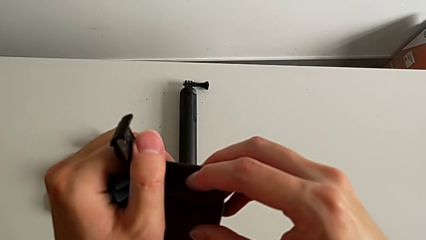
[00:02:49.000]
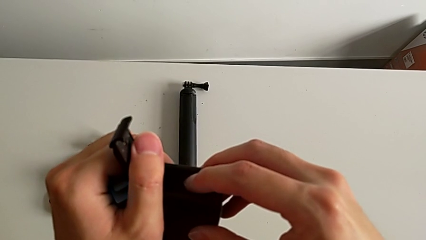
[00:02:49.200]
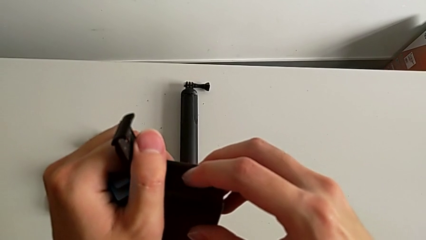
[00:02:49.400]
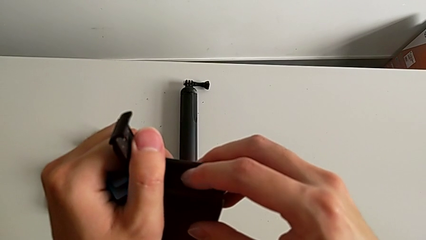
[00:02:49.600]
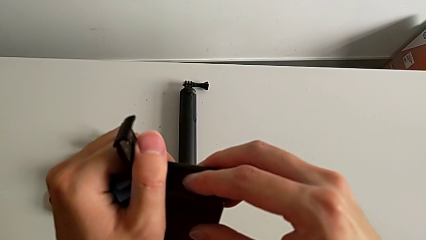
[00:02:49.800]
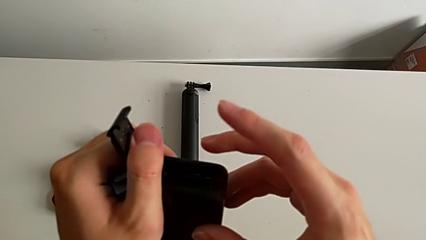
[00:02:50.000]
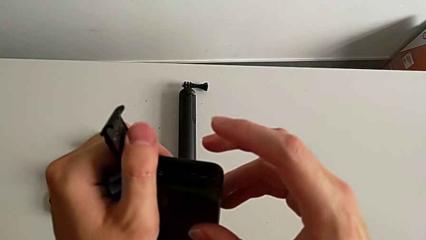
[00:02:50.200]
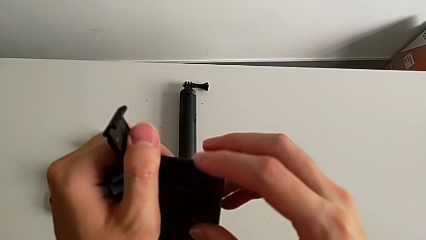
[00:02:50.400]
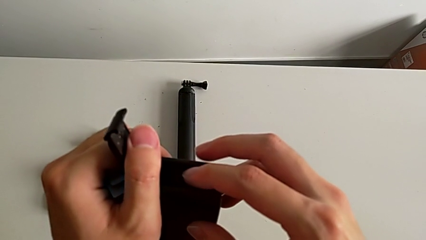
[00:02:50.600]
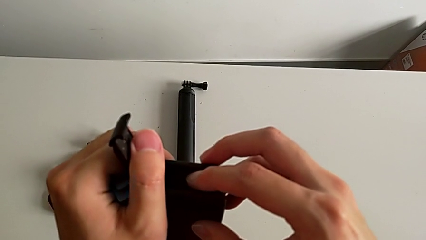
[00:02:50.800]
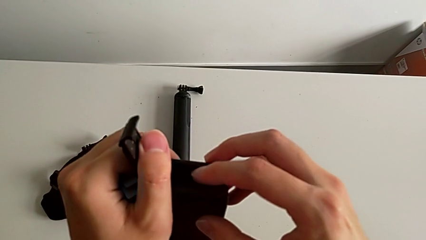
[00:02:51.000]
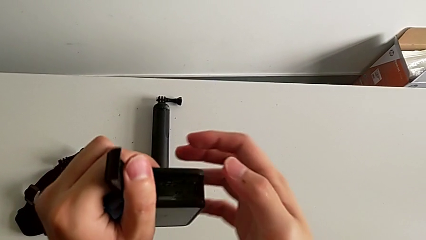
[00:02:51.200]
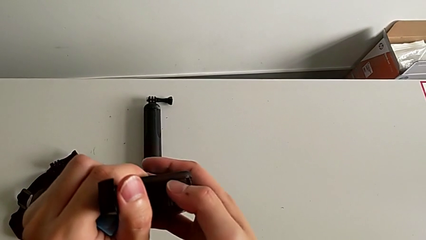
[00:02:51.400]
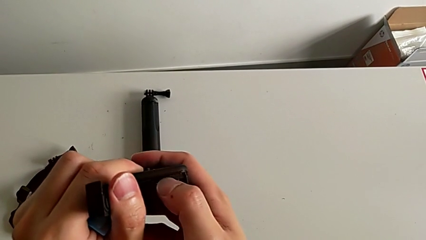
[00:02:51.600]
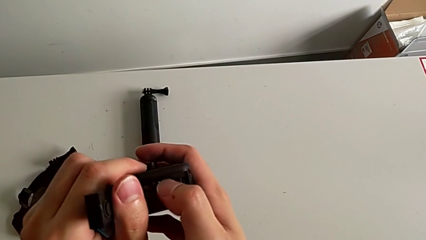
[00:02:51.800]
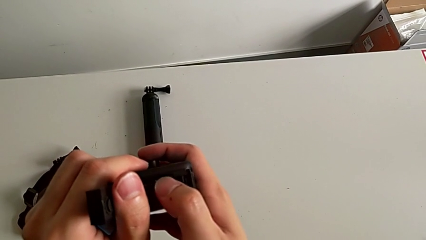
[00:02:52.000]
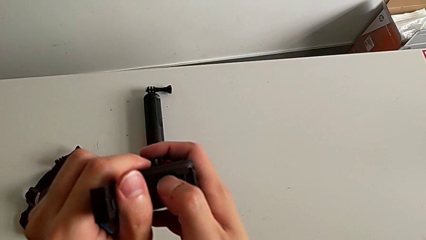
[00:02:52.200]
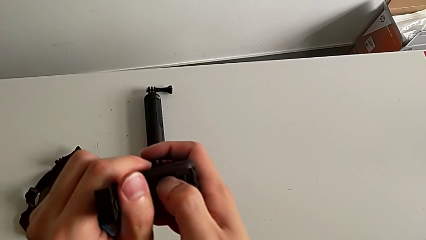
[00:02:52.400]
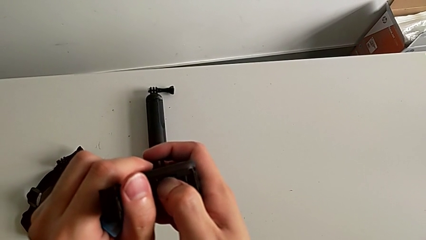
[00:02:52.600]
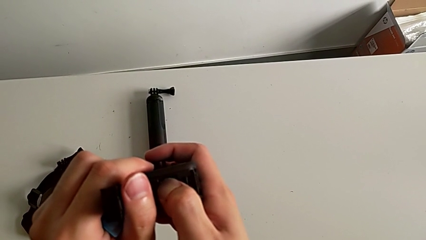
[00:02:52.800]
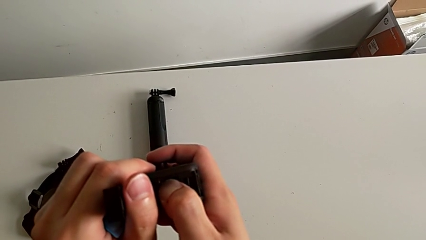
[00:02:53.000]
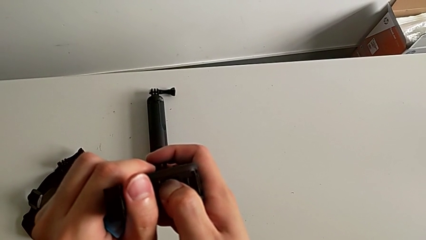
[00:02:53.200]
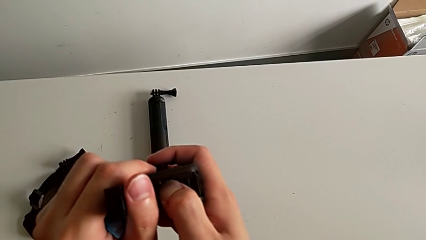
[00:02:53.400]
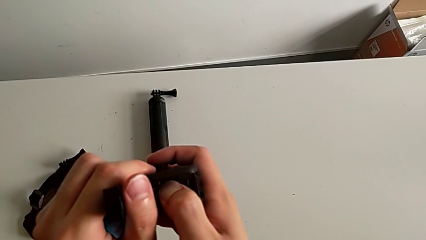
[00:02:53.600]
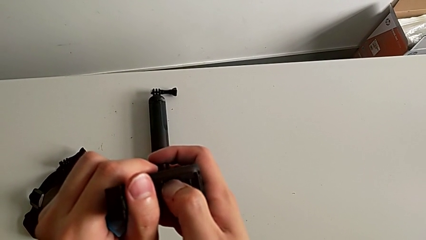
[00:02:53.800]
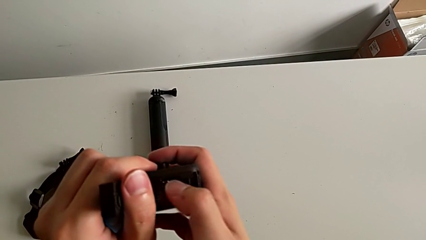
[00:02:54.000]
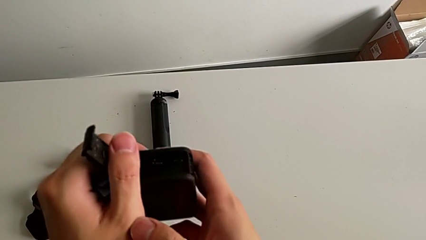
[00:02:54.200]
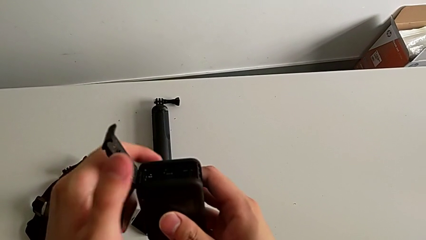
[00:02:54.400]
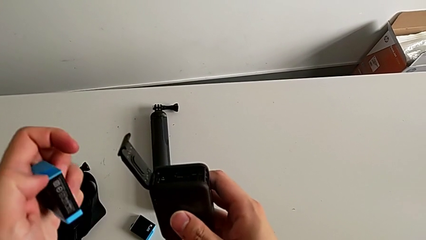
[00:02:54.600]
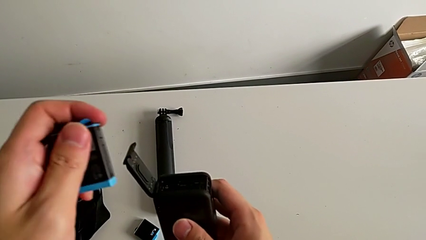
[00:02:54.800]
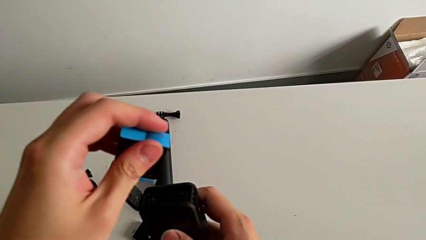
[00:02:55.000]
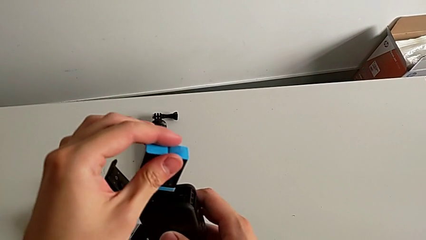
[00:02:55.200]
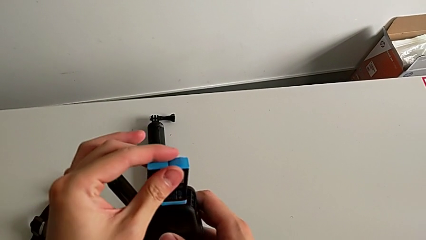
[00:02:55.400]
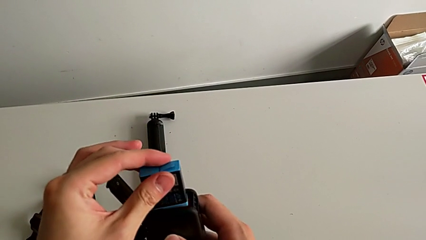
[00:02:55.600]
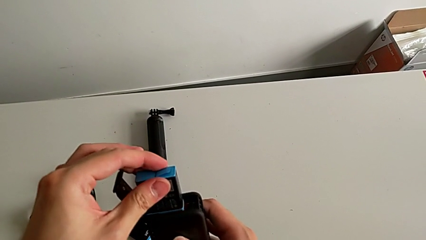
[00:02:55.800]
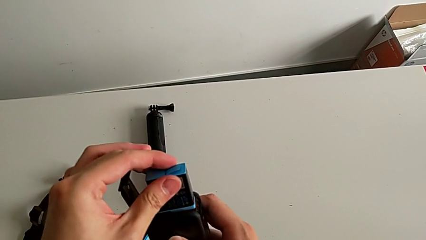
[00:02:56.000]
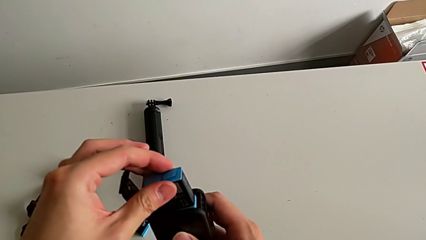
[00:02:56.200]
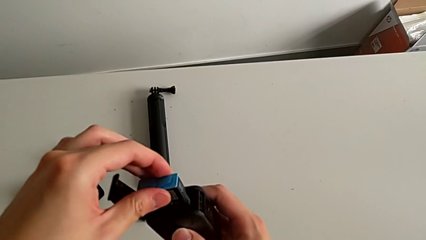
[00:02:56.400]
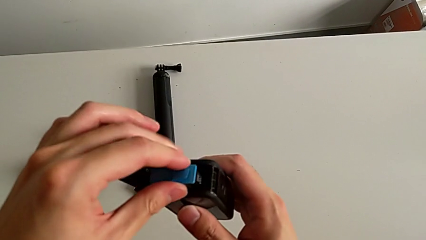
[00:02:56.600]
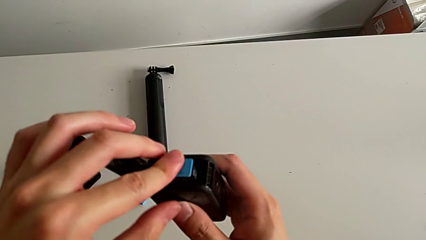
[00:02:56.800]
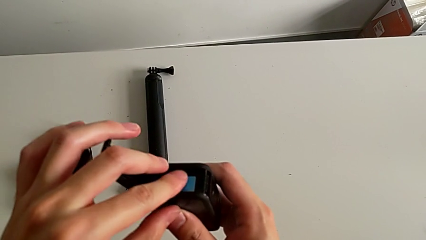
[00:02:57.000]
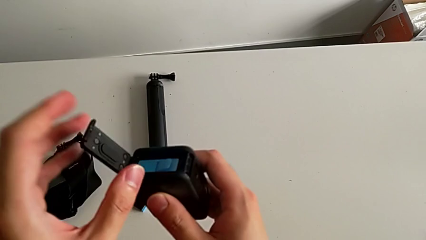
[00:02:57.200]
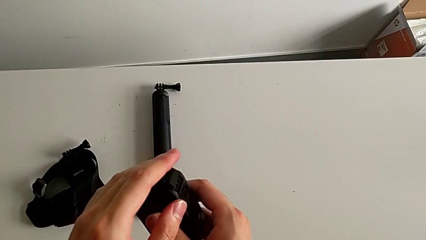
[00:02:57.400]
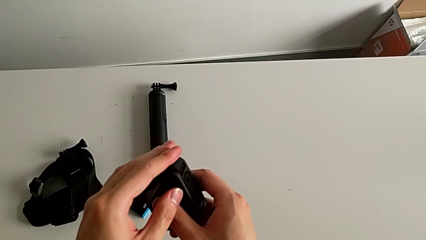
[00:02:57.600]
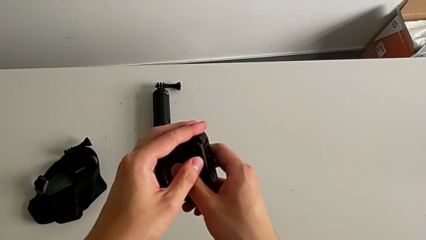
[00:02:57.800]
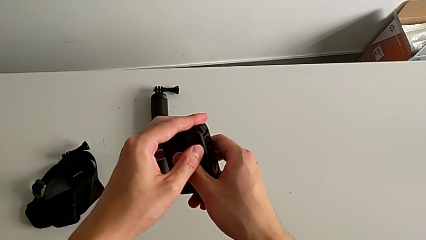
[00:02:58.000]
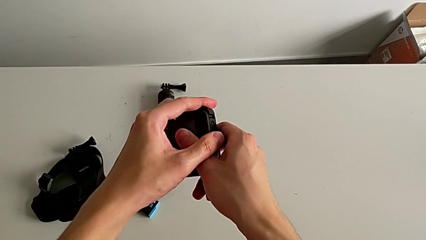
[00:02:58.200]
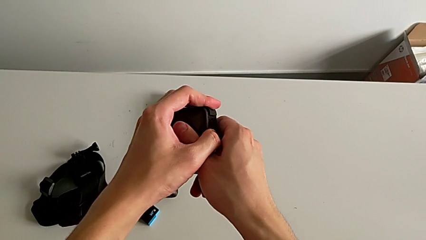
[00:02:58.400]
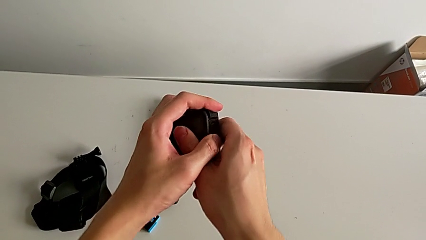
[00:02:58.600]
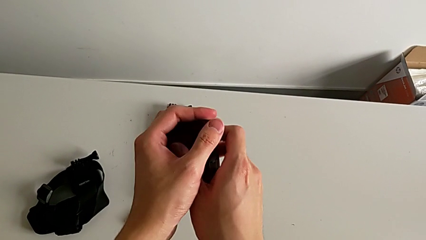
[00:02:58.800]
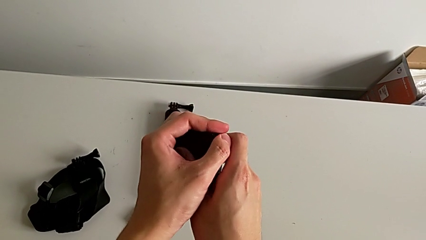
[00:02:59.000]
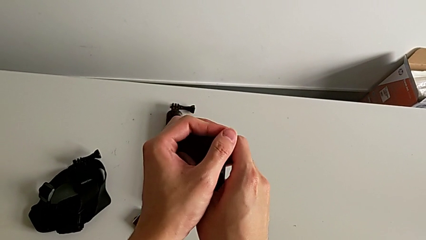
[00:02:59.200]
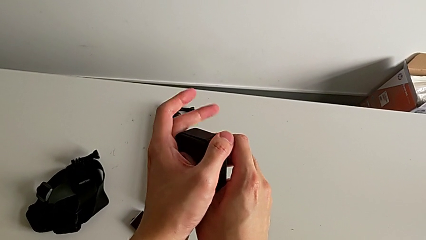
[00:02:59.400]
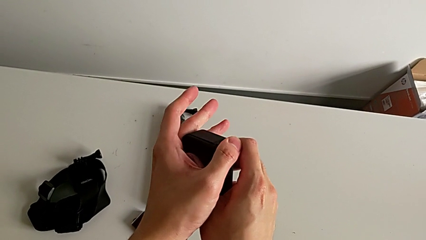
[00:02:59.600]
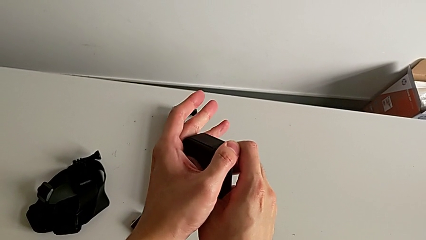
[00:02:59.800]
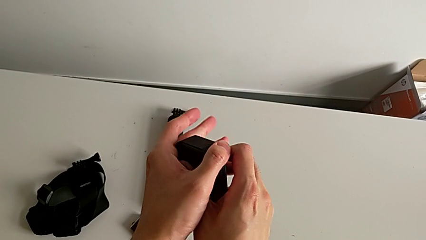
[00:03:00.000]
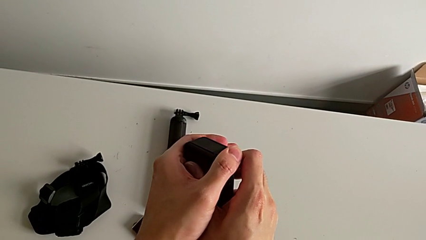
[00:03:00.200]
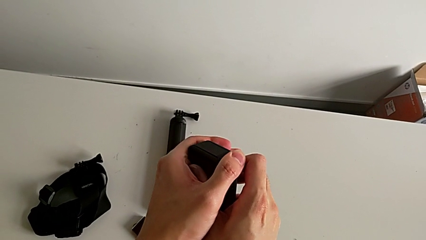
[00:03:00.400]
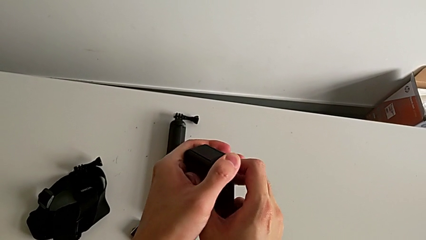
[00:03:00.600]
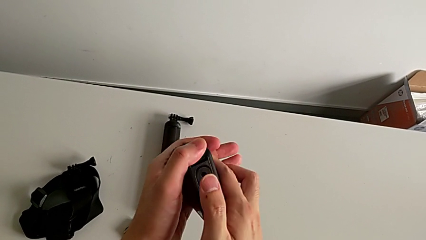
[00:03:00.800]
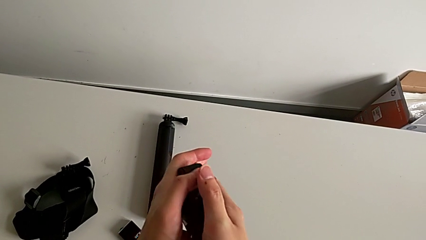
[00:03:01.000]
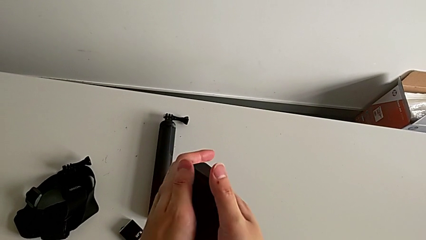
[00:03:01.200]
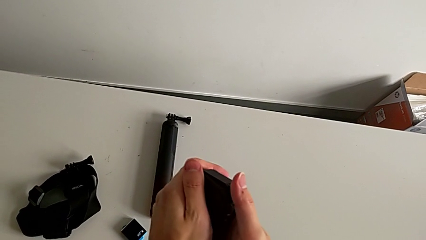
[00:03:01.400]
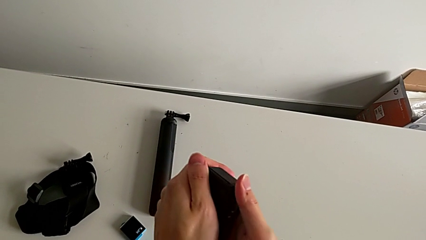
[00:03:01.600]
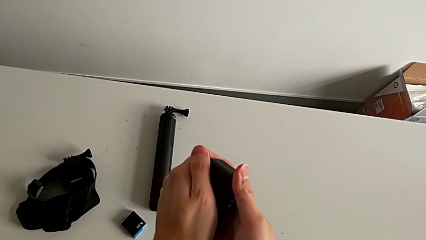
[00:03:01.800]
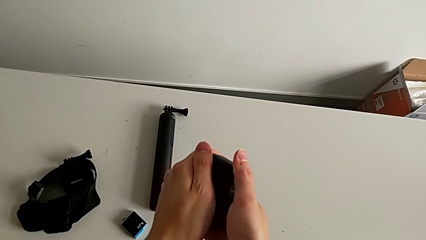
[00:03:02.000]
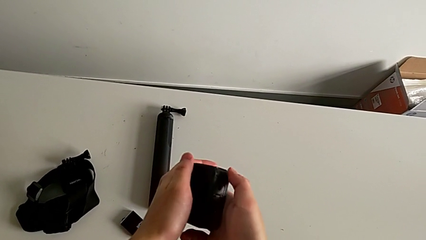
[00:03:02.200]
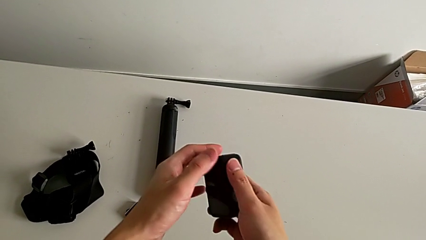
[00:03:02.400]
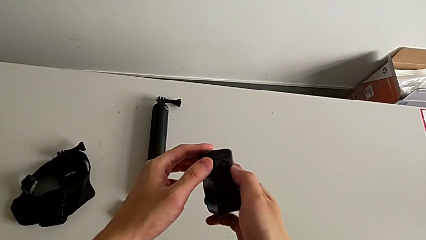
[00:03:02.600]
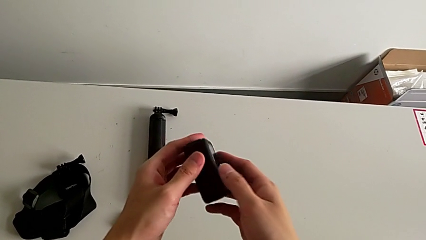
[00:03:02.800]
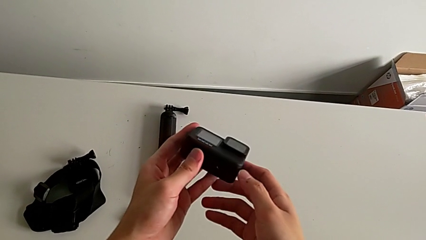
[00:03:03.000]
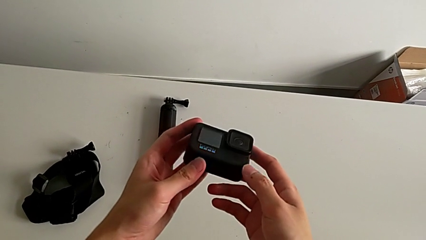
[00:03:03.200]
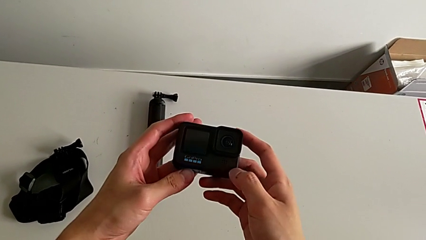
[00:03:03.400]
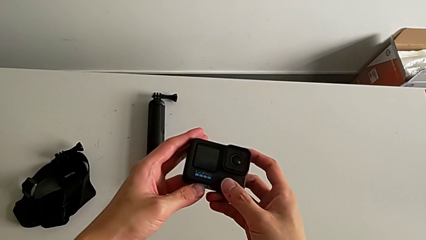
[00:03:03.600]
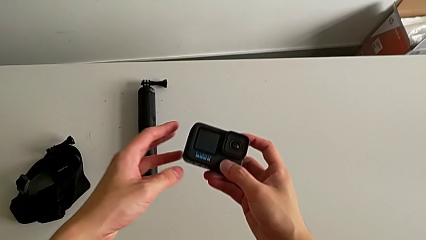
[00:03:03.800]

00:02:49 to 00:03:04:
The camera wearer is changing the micro SD card in the GoPro. They insert the SD card, press it, insert the battery and close the battery door.

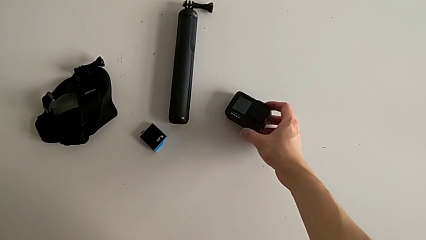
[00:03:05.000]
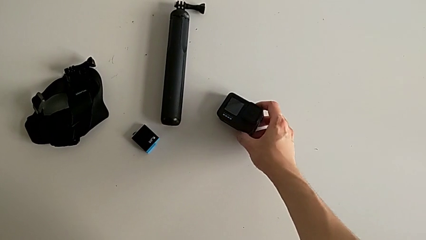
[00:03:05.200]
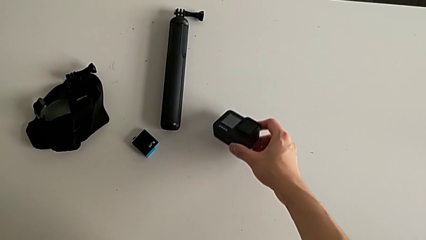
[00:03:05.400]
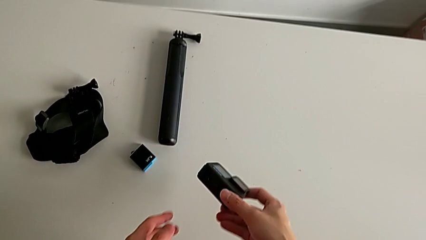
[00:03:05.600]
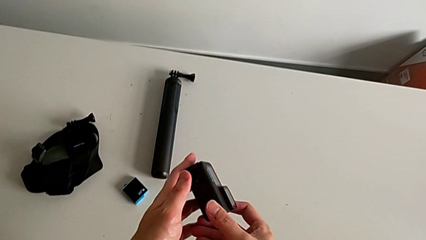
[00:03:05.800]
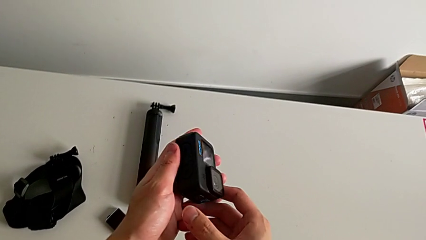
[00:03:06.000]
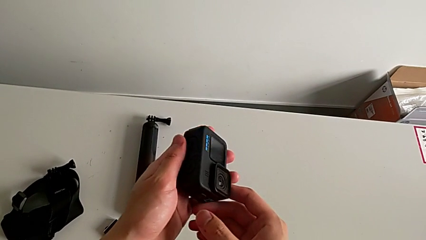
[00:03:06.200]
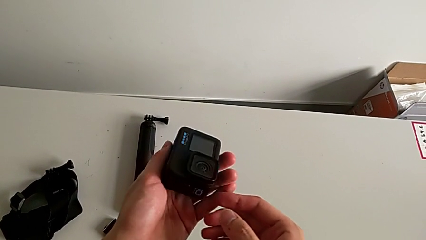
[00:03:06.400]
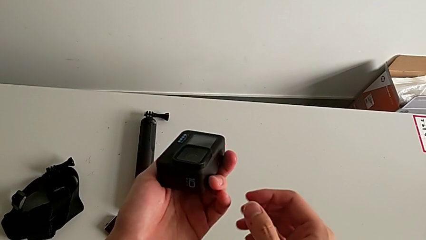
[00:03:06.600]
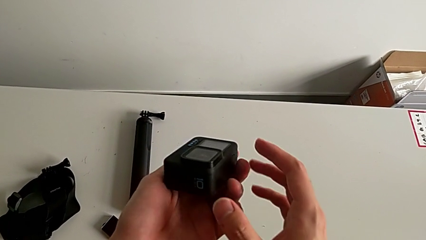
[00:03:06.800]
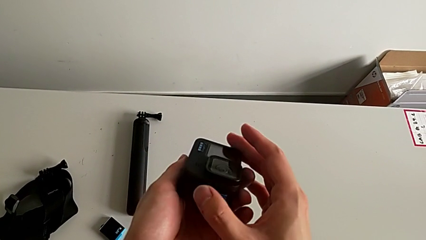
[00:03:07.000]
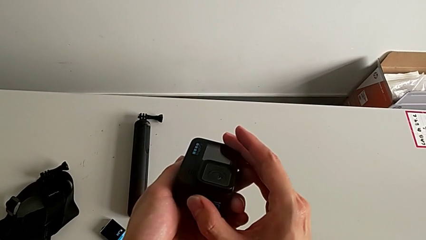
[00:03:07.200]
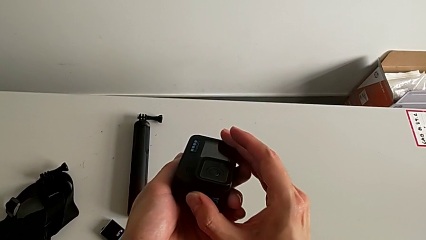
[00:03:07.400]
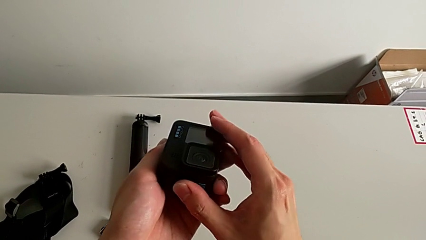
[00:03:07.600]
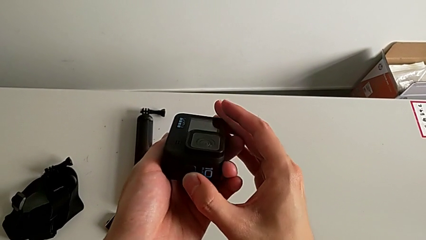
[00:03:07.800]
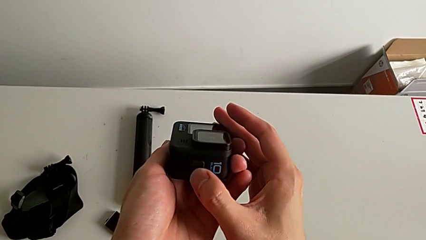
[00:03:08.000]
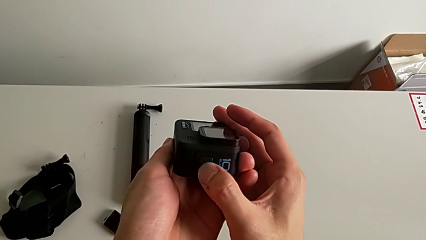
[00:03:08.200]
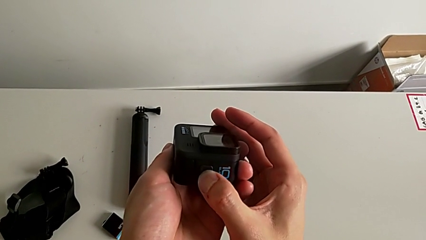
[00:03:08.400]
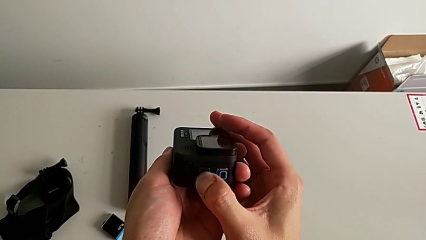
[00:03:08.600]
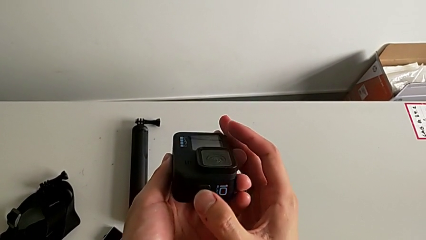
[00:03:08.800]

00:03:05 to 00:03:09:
The camera wearer is turning on their GoPro. They grab the GoPro and press the button.
